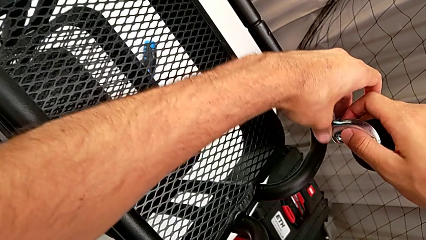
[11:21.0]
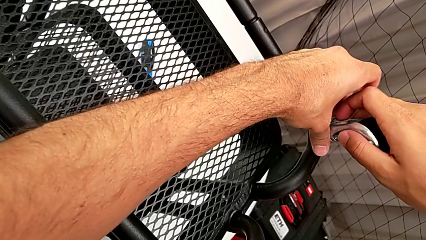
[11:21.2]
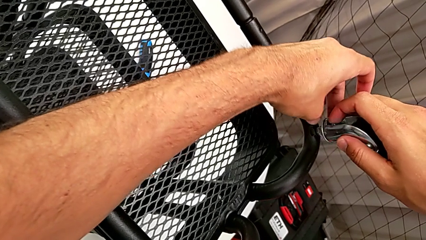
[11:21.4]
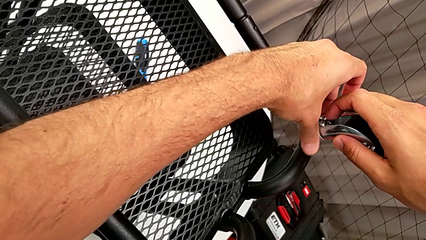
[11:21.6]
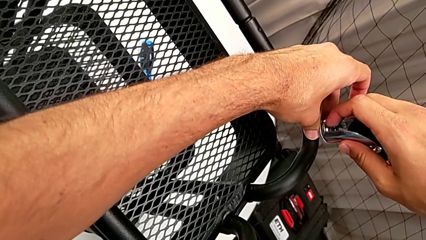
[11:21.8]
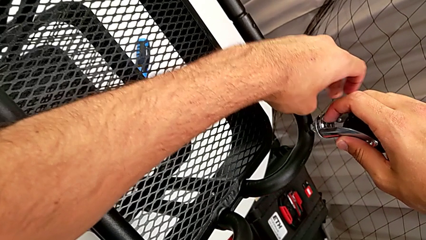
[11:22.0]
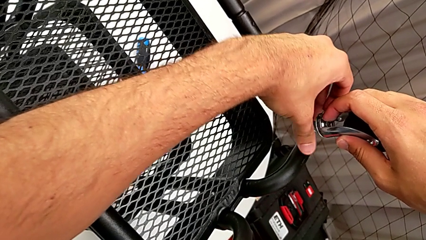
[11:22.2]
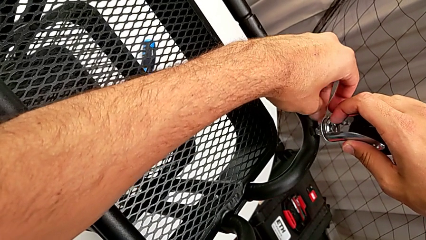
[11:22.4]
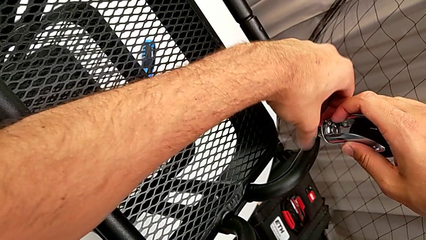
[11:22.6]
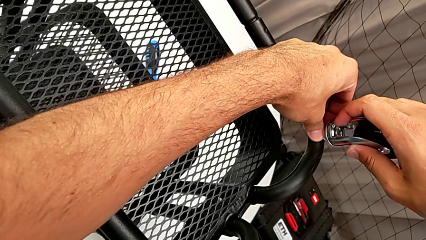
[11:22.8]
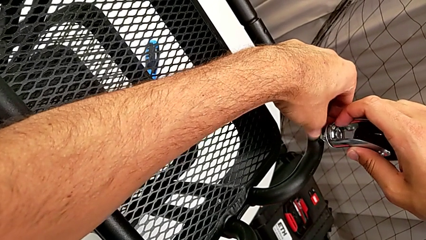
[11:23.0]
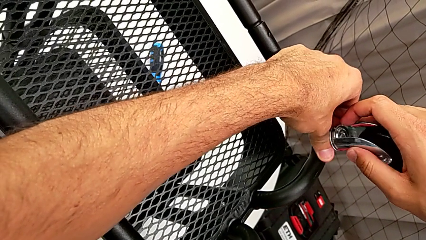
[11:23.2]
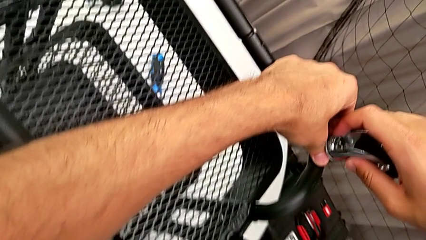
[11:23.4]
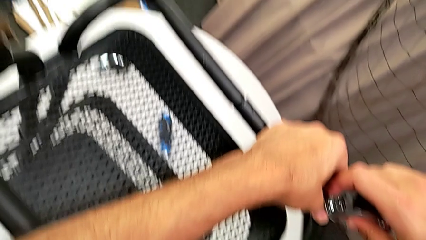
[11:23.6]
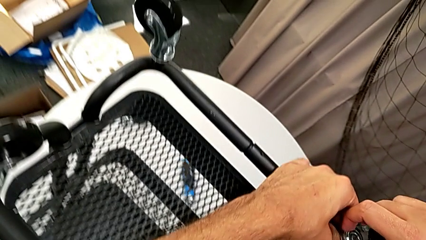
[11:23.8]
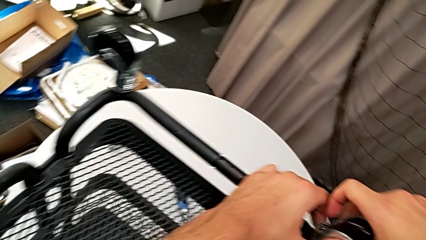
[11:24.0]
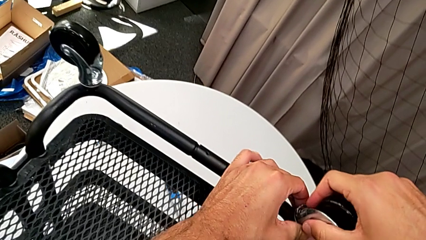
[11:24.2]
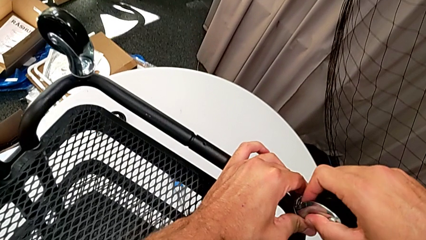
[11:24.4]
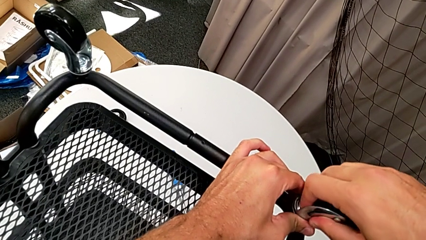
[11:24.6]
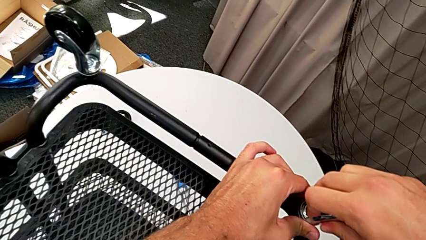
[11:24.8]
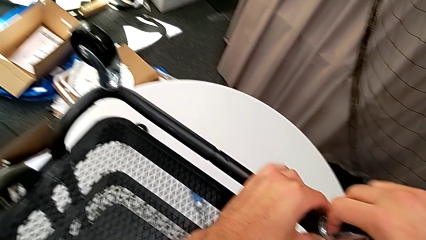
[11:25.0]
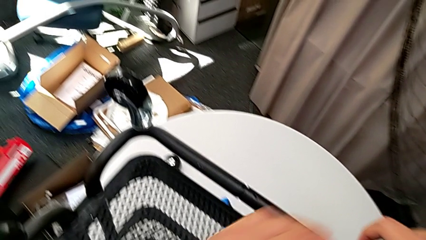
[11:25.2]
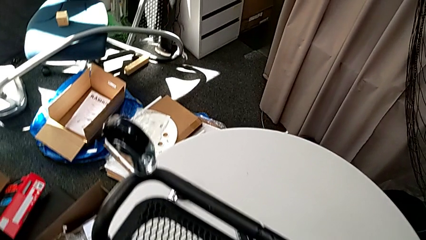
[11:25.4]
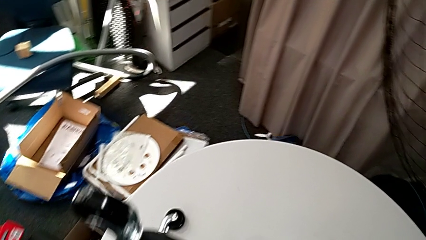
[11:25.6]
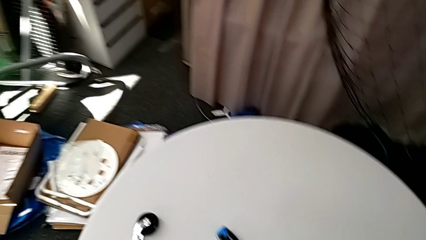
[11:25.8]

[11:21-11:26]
The camera wearer is screwing the third wheel with their hands. They keep screwing the wheel.

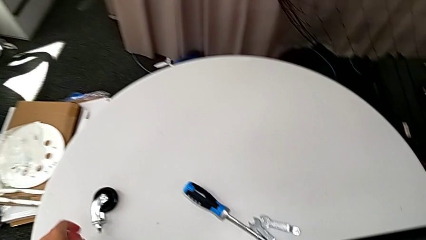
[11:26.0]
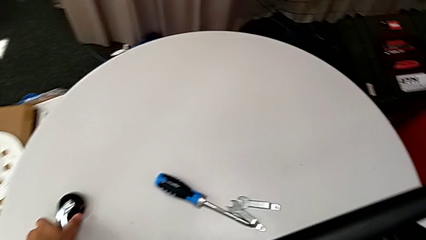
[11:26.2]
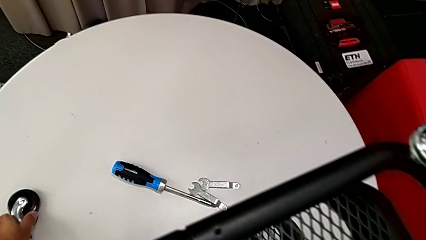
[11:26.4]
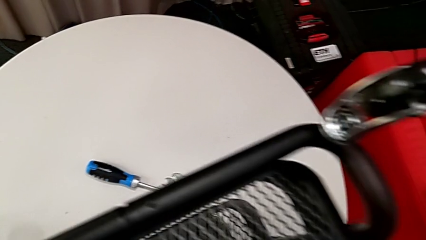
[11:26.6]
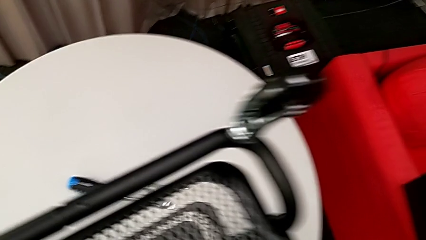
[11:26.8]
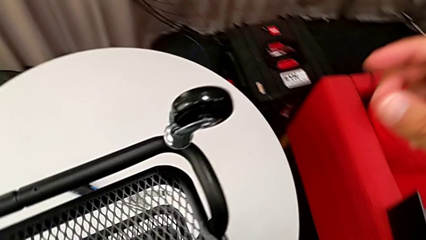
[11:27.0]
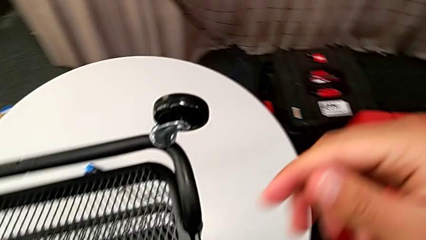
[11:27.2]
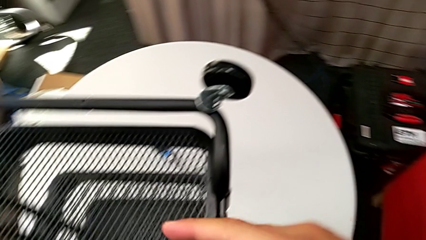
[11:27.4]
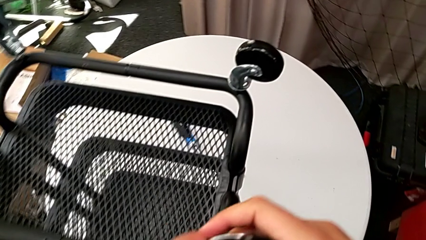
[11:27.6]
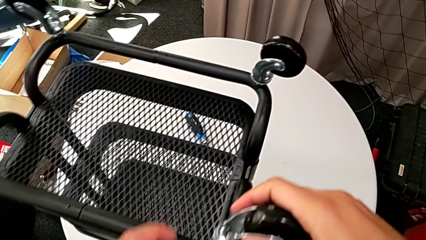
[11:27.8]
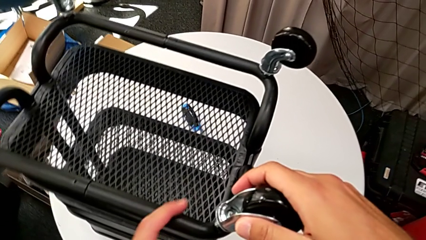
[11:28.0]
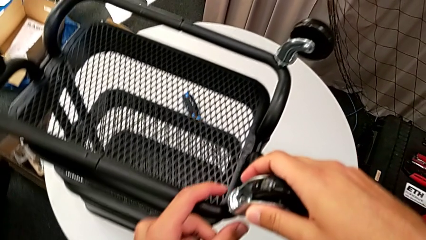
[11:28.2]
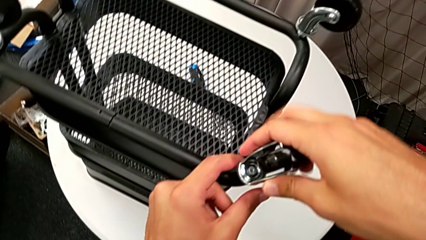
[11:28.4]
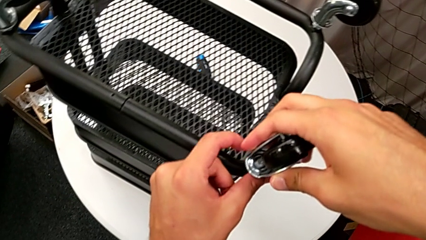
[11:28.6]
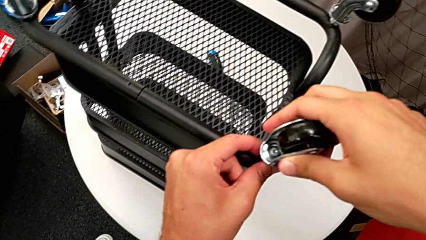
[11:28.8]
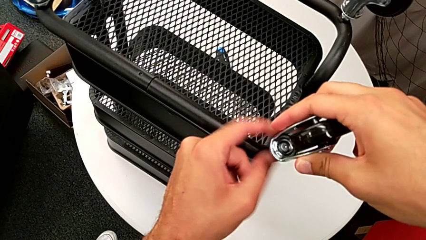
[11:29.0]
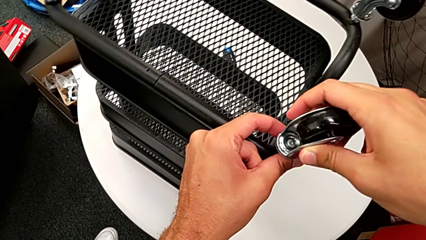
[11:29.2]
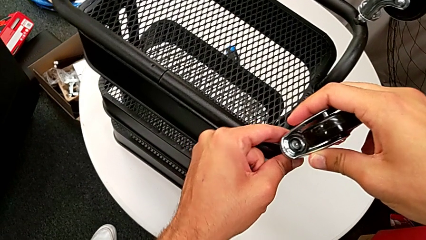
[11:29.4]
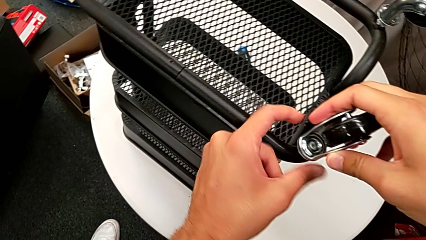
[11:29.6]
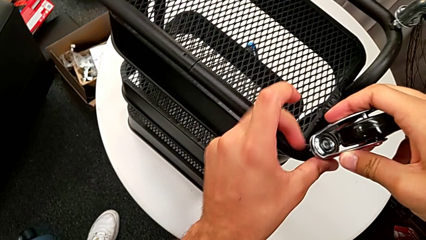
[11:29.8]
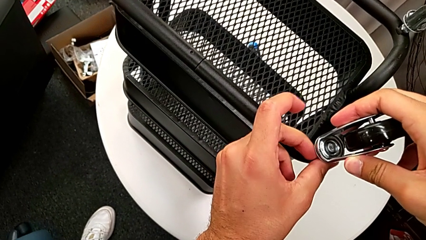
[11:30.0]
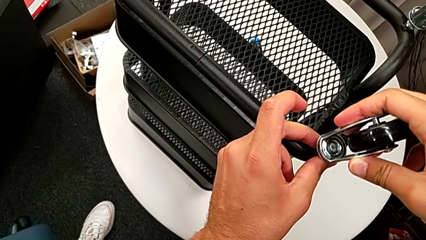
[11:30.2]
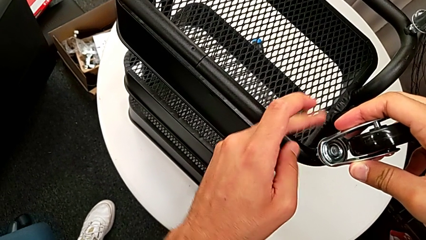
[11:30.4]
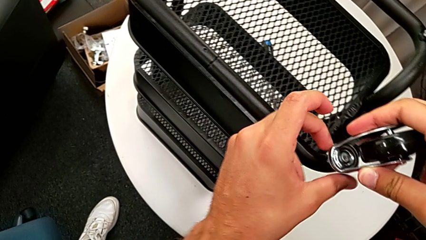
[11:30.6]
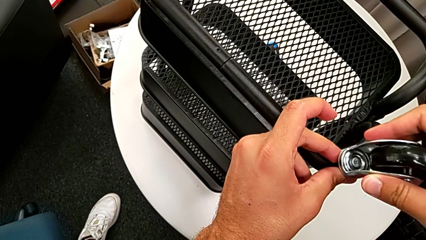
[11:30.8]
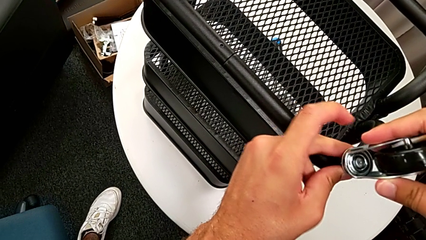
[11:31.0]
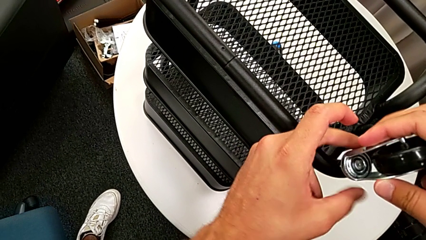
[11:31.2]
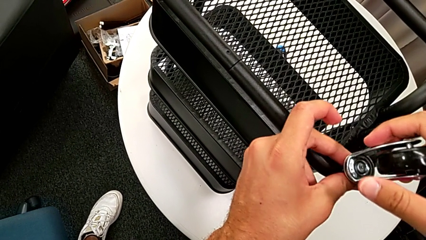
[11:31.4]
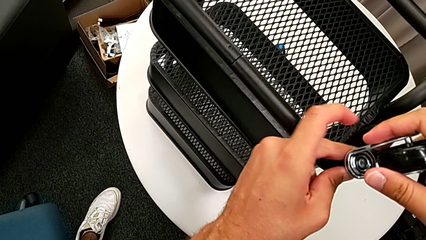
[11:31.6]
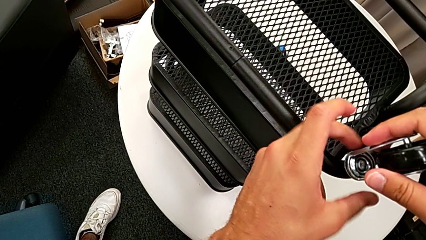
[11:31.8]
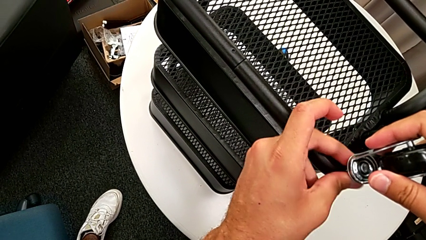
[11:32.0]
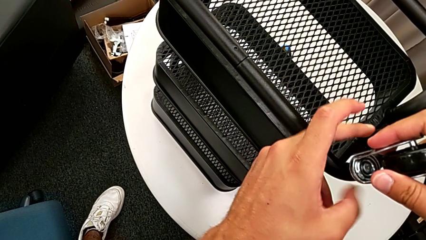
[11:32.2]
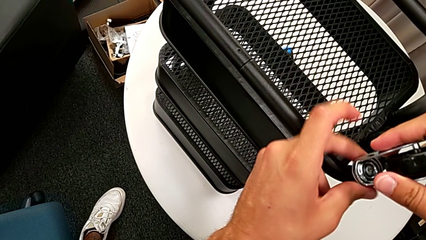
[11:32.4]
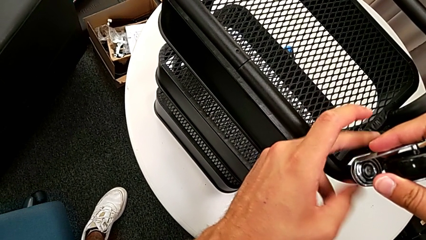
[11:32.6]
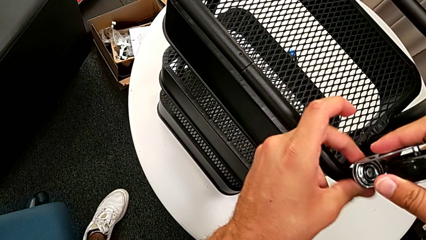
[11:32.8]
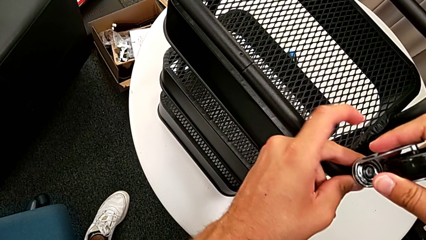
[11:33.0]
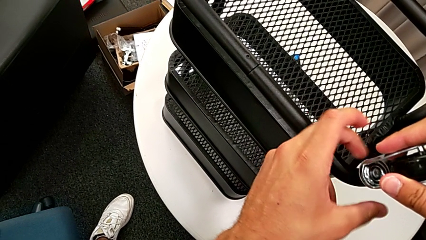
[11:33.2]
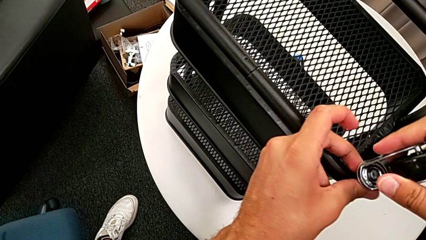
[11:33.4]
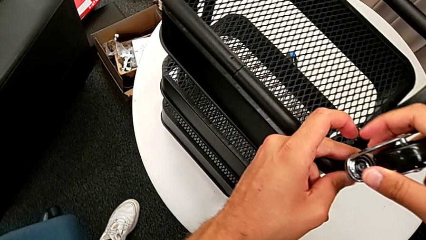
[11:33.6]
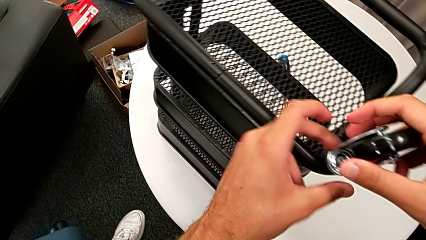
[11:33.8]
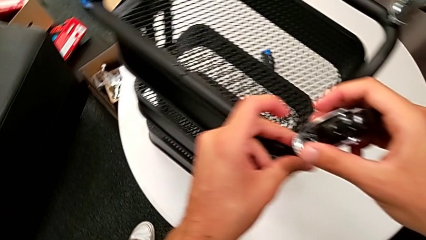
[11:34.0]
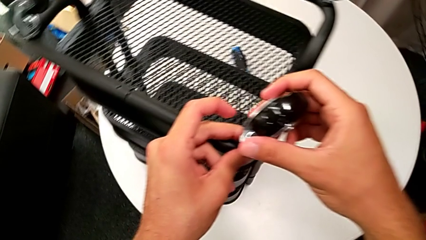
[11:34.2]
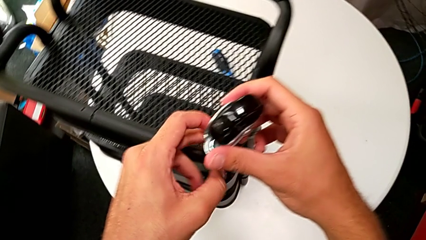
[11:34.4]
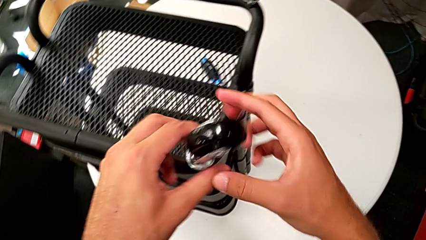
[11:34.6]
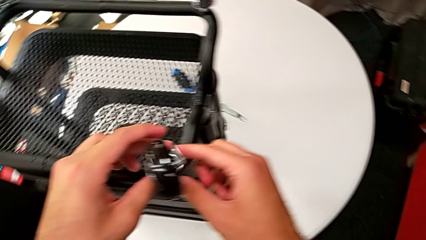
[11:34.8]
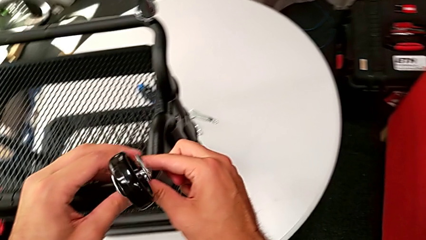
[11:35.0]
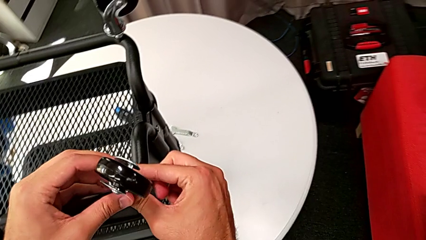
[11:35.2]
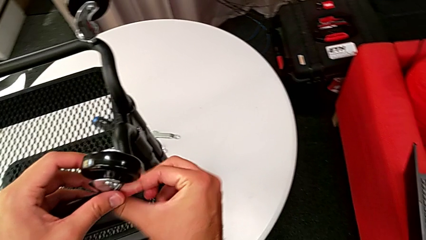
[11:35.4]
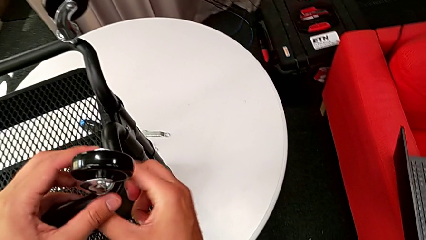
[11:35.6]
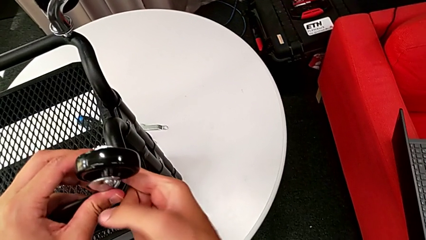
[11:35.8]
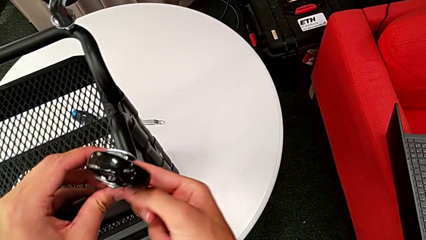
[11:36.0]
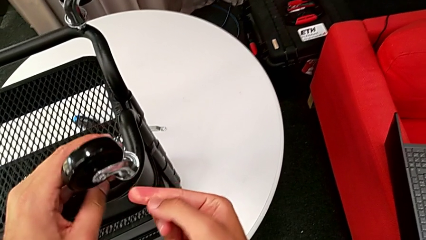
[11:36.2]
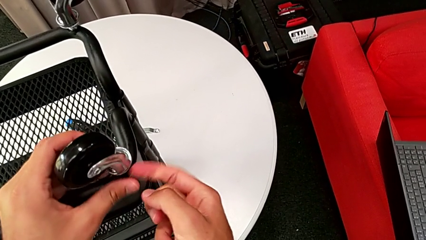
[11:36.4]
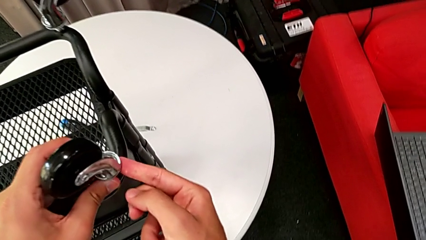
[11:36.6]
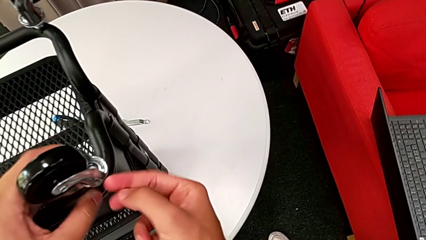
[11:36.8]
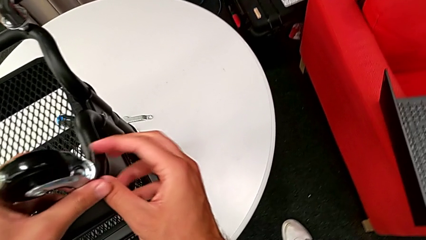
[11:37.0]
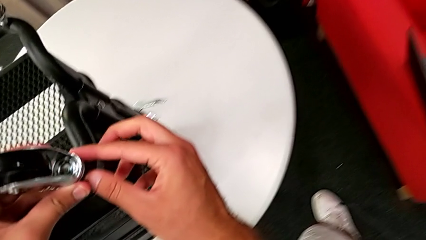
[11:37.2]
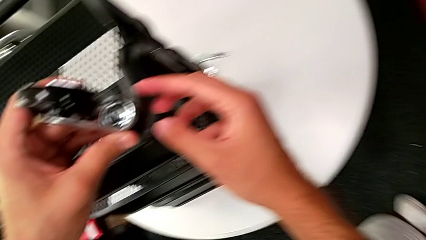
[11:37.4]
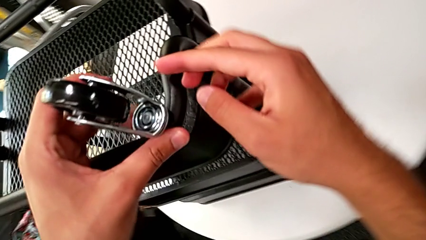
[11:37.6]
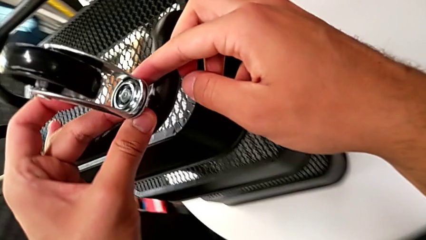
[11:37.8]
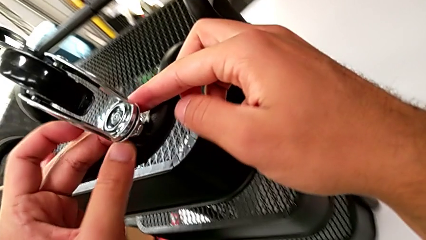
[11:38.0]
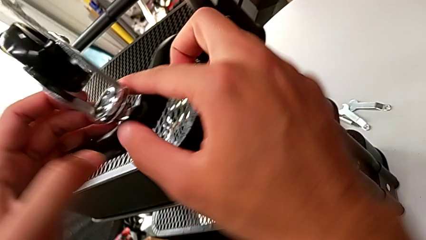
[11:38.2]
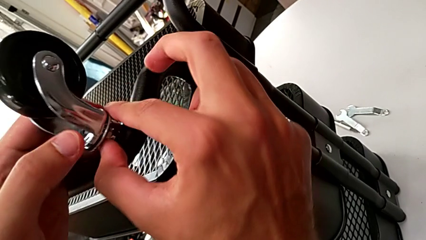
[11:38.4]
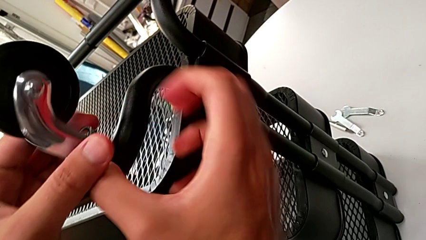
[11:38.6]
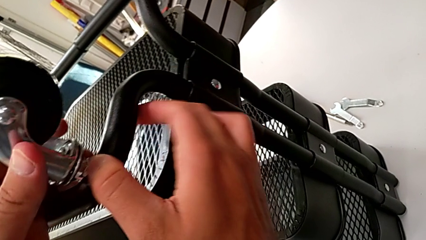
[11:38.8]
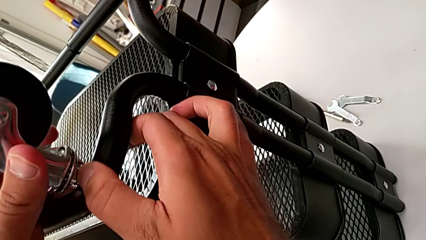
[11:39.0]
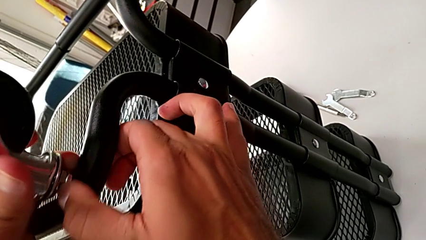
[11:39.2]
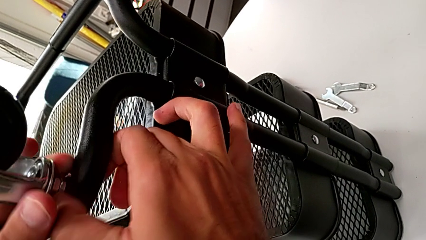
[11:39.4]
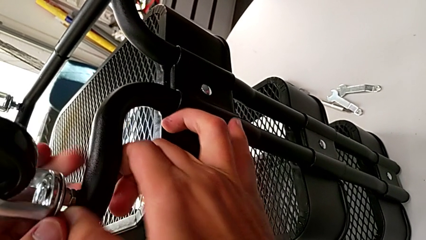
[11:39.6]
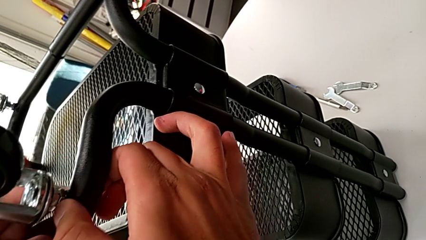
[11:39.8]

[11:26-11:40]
The camera wearer is screwing the fourth wheel with their hands. They grab the wheel and begin to screw it.
